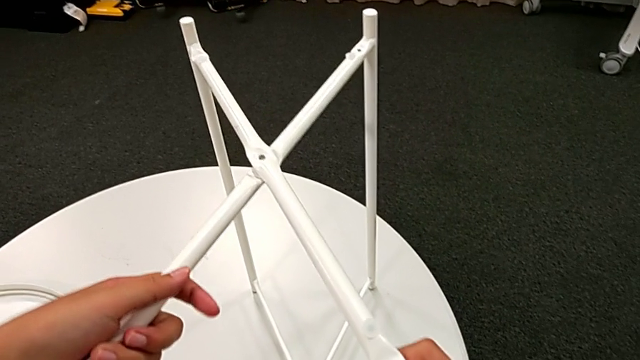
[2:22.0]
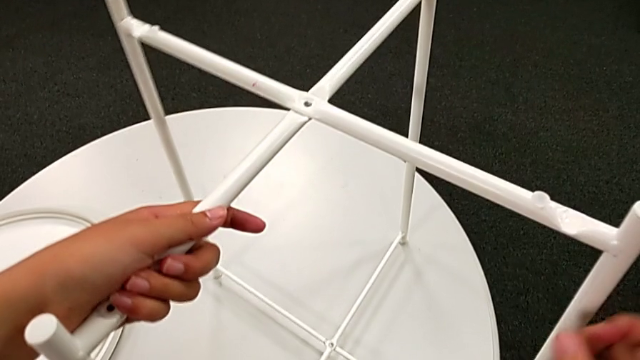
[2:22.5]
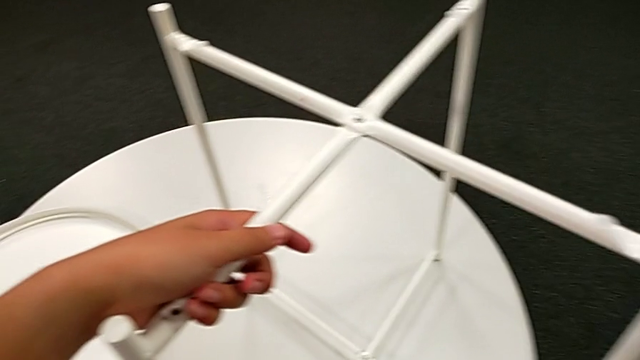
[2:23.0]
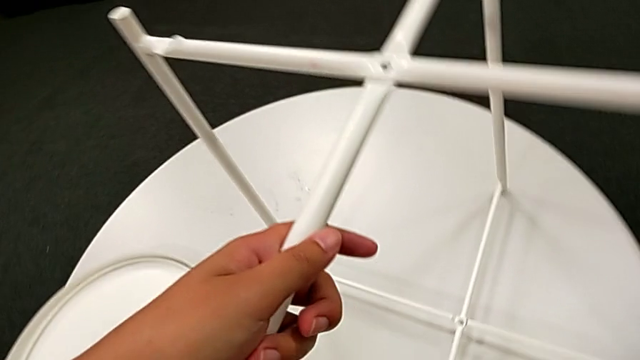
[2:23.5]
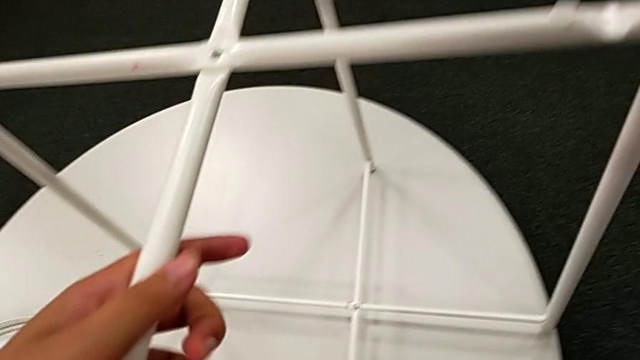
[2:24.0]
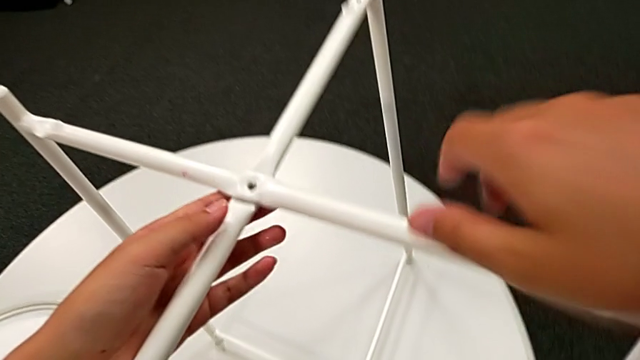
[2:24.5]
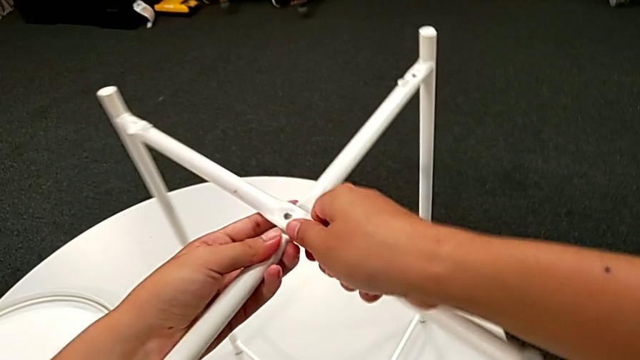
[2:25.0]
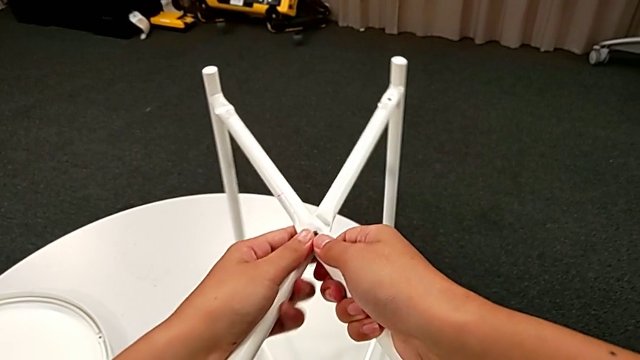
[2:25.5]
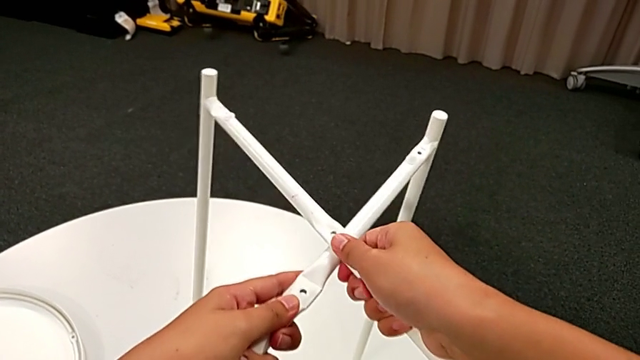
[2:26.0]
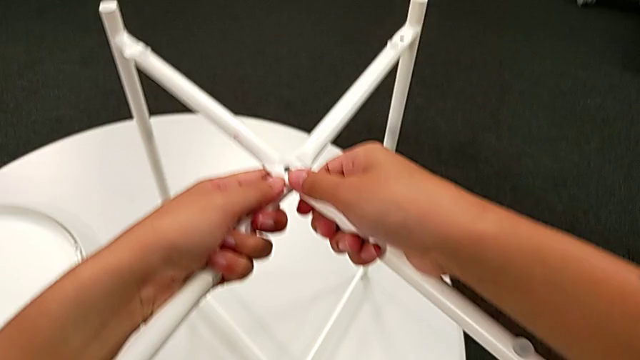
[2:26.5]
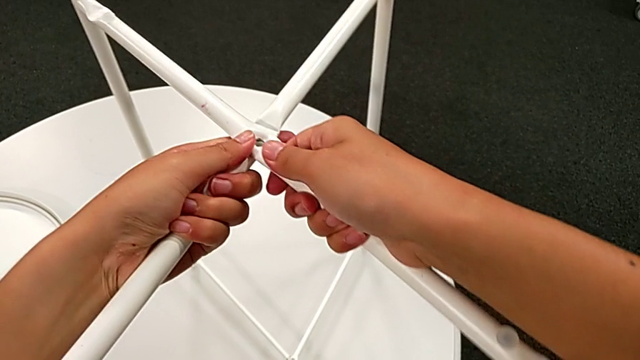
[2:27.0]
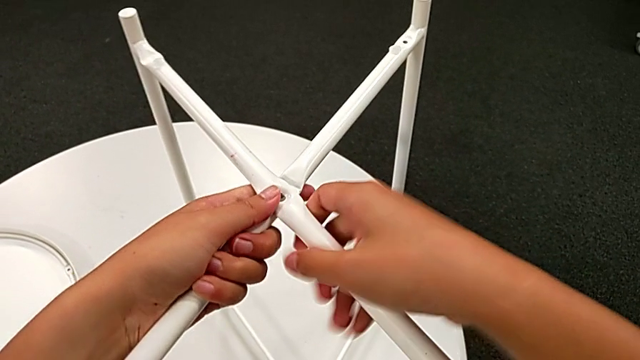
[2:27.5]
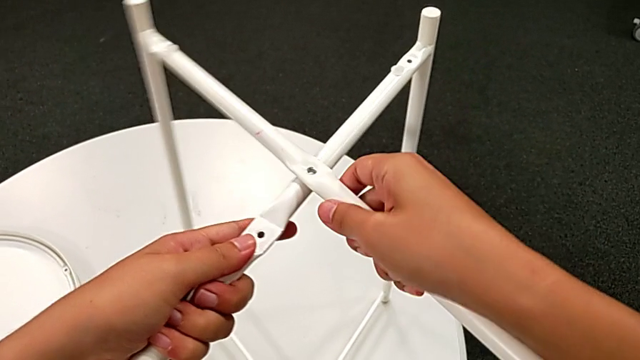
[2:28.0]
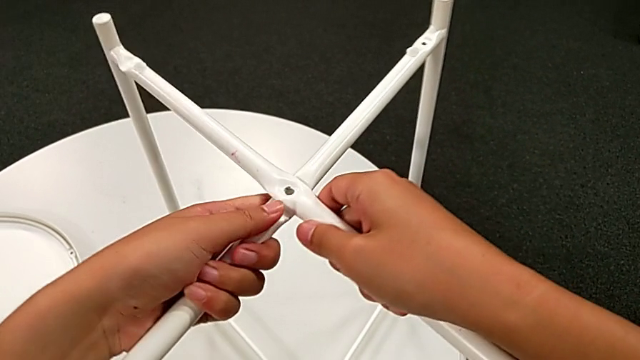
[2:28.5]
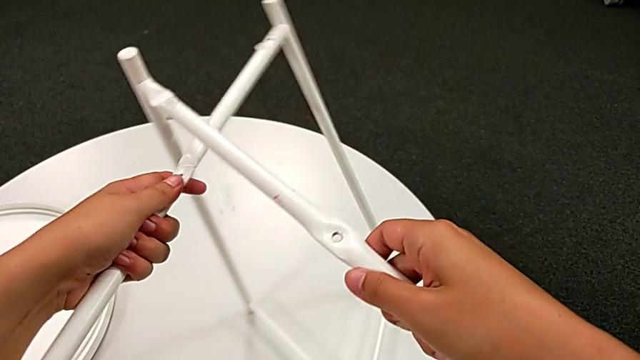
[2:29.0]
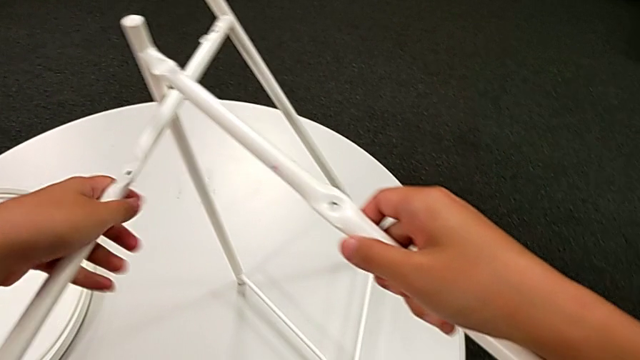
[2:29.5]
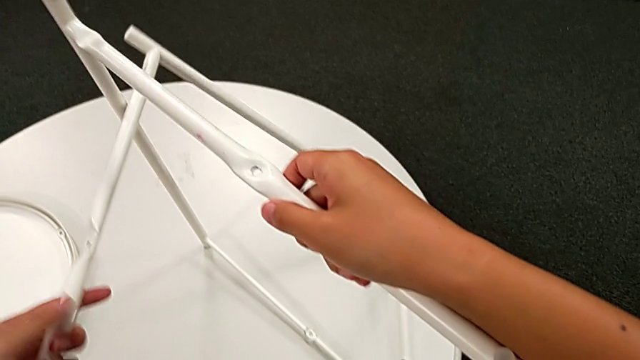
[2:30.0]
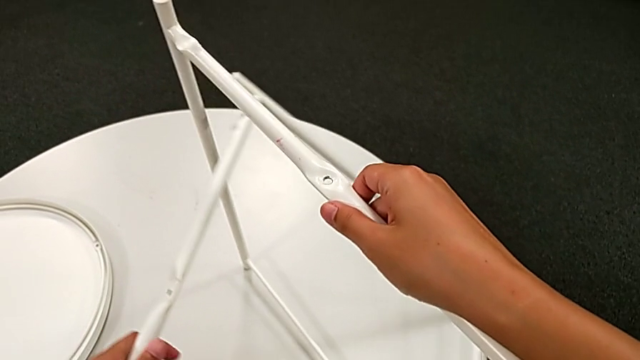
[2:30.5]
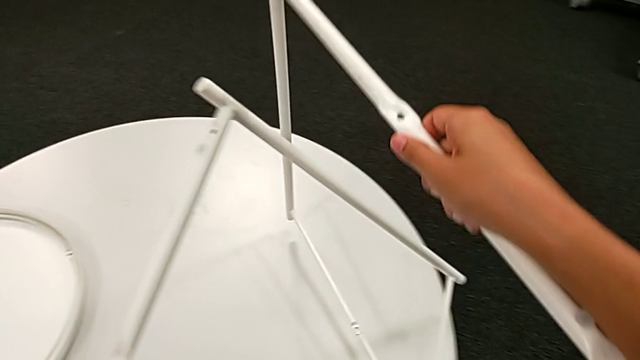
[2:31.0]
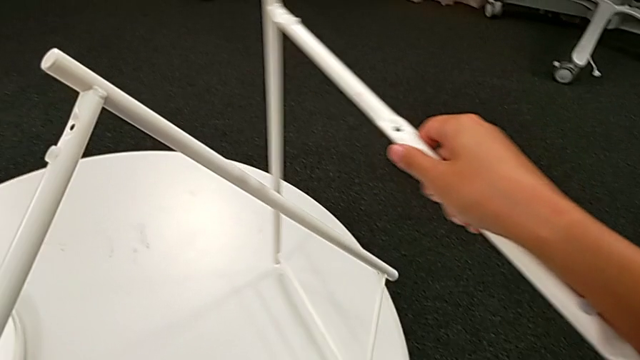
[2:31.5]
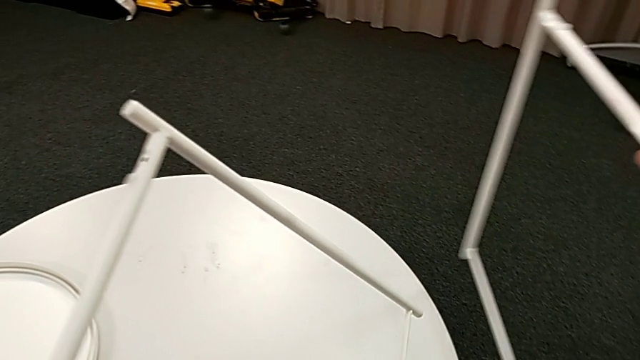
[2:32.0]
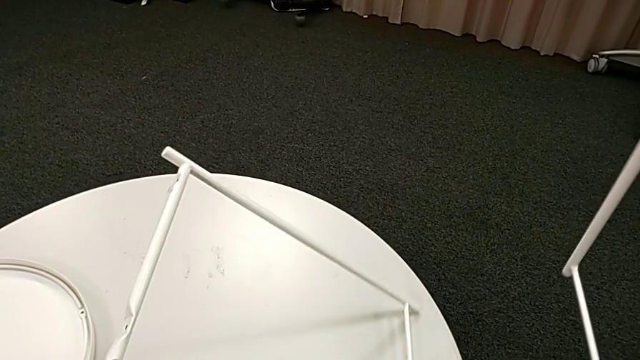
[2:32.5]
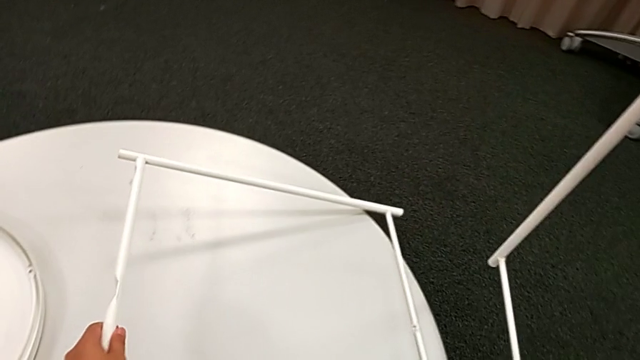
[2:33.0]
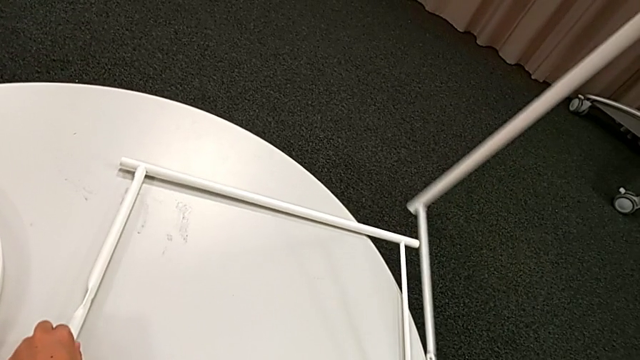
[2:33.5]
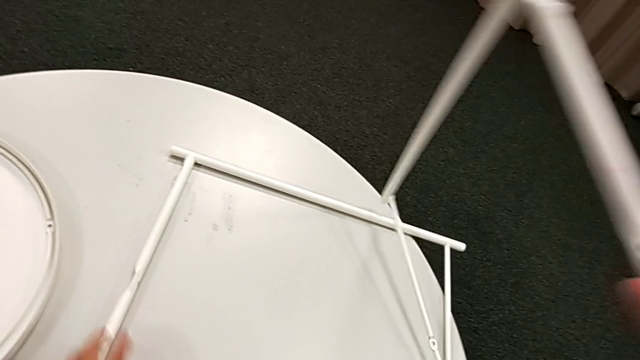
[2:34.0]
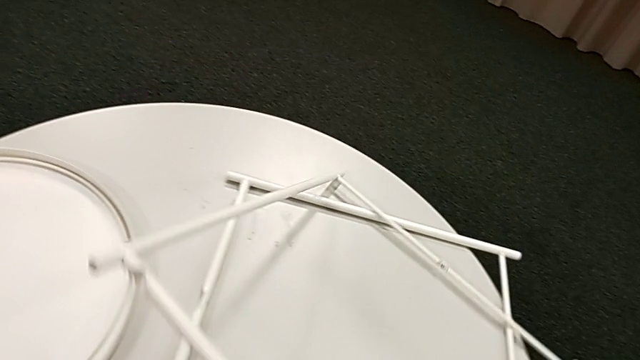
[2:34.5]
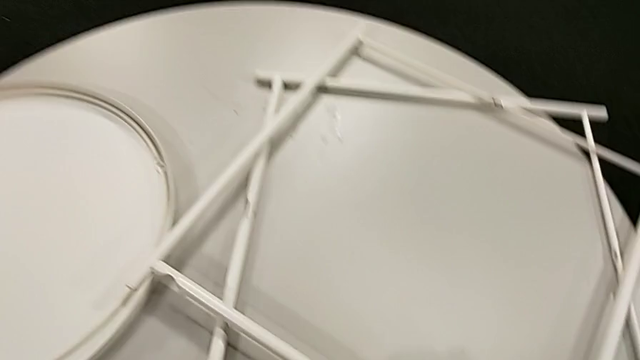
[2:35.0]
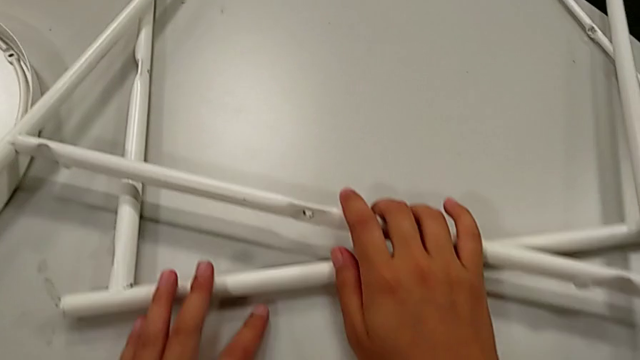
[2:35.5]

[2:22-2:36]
The camera wearer is disassembling the table legs. They slide the leg, place the Allen wrench, slide the leg, withdraw the Allen wrench and place the leg twice.
